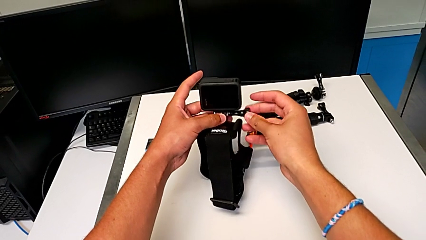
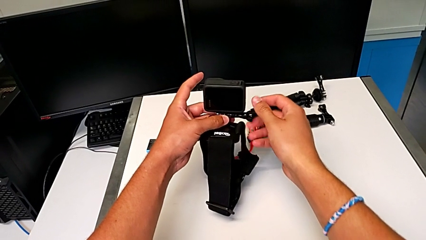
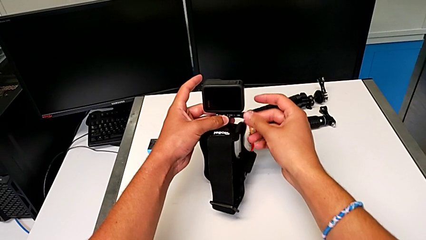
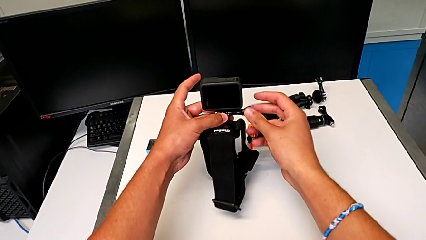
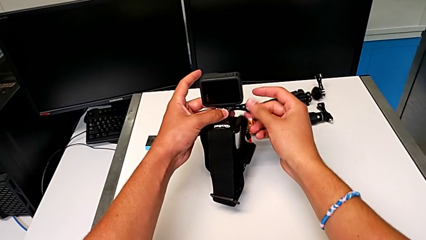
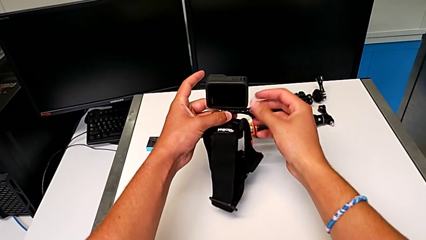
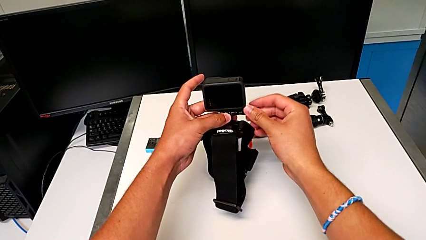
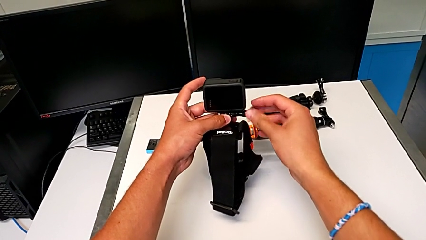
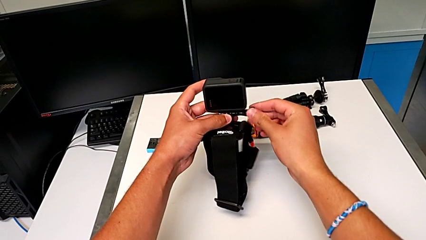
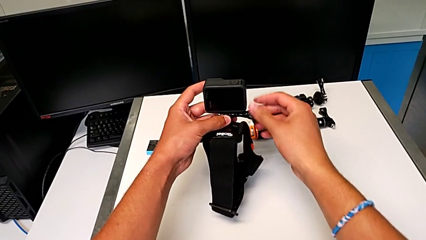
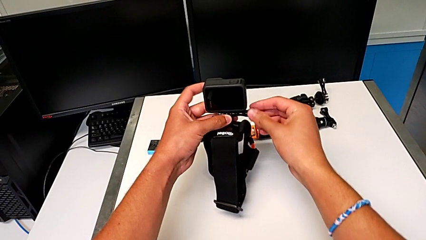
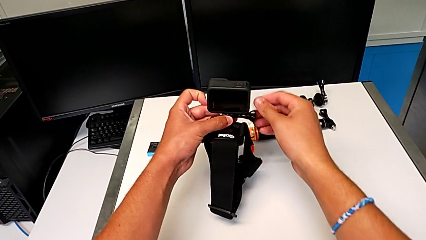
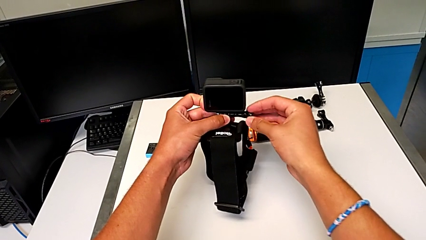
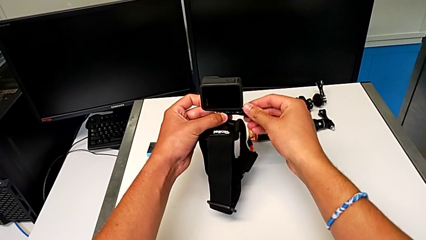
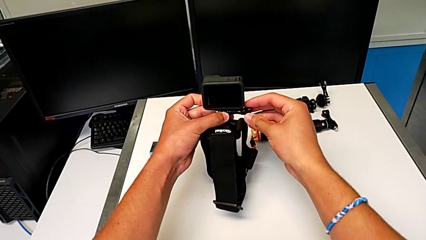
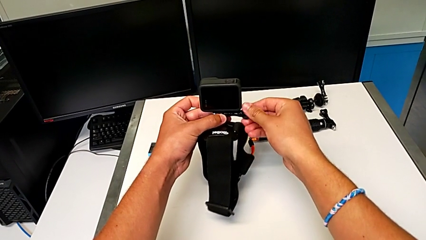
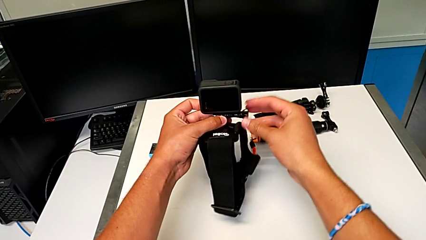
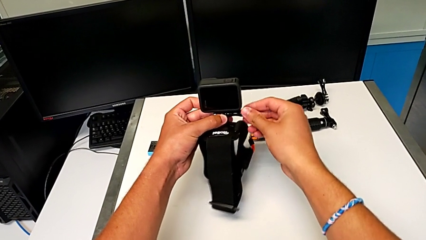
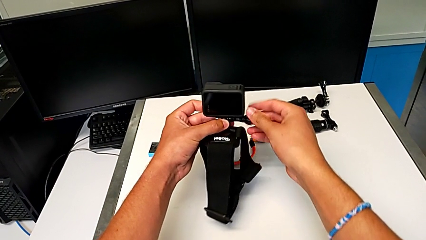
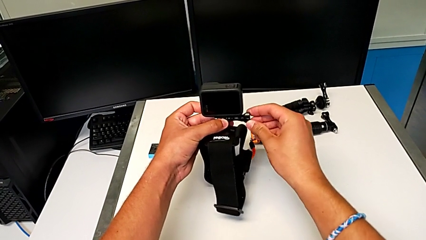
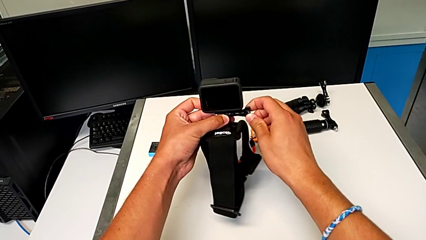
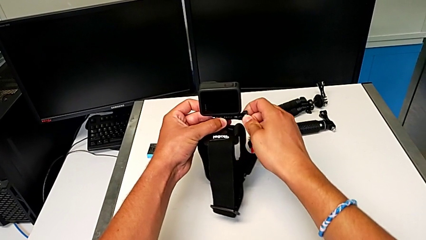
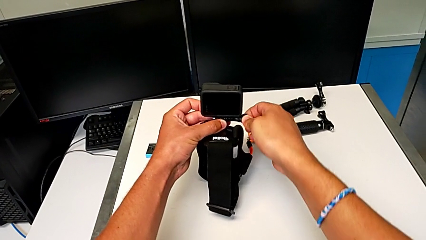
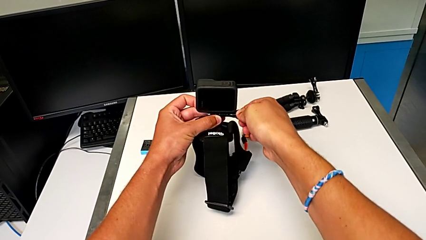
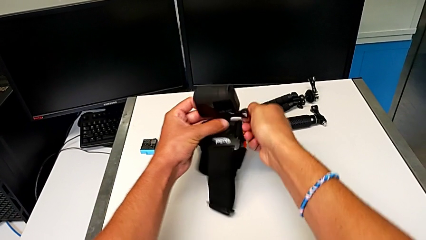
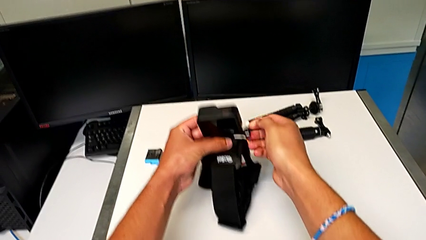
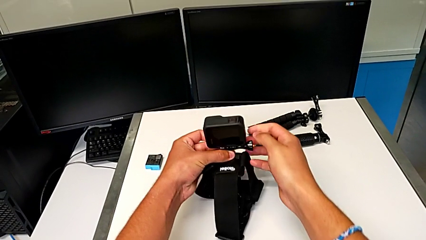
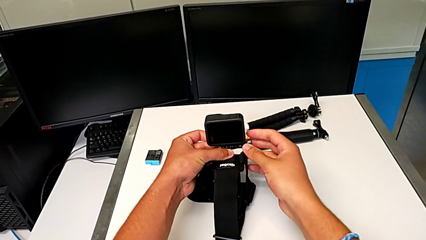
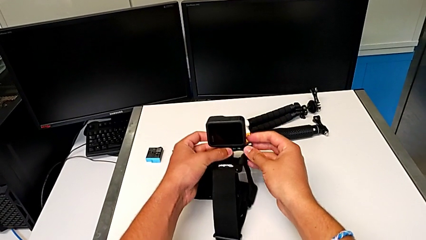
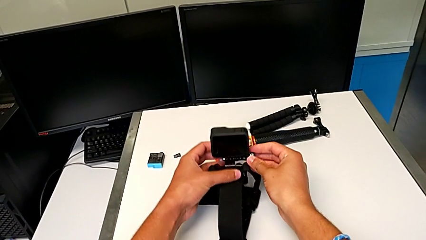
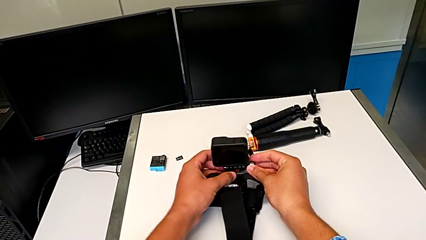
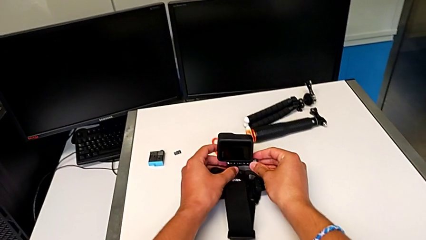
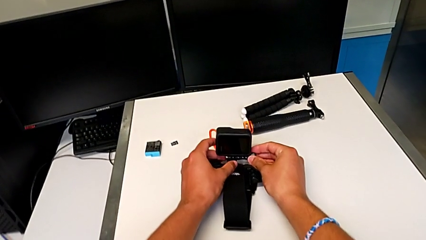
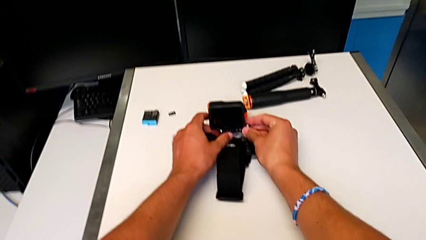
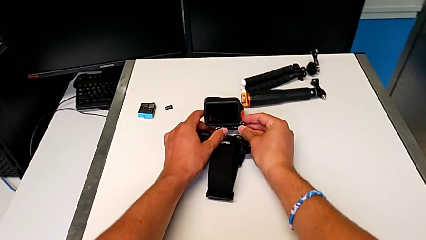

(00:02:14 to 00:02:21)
The camera wearer is attaching the GoPro to the strap. They keep screwing the screw.

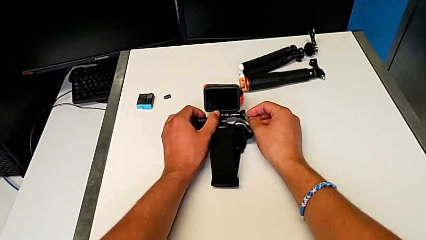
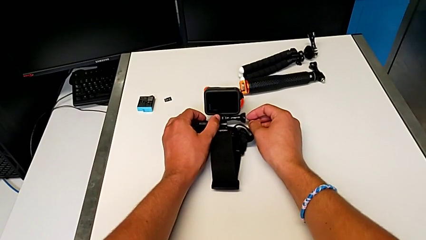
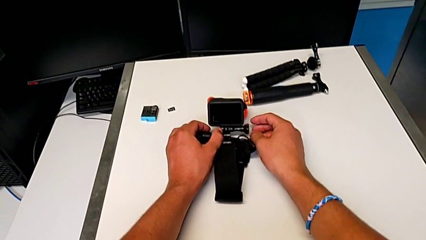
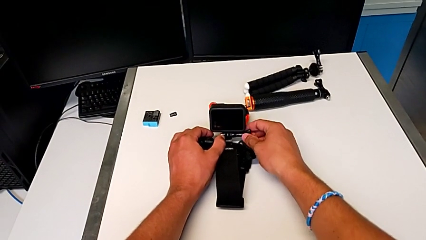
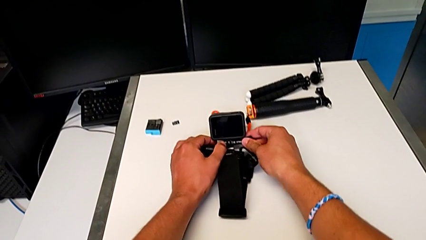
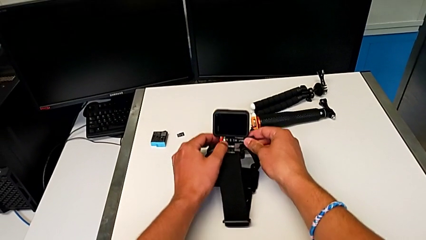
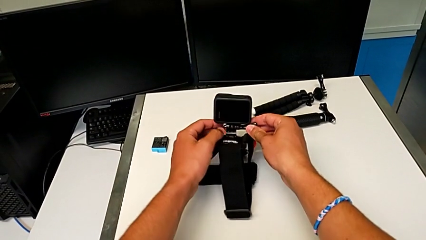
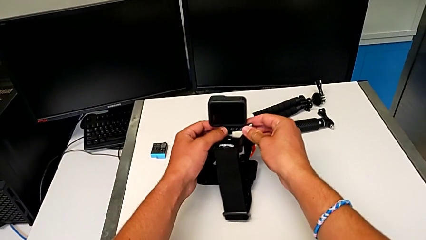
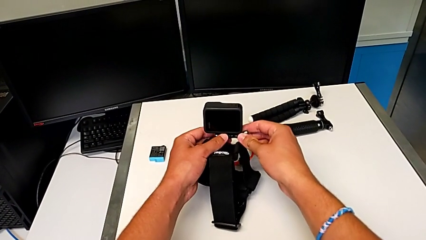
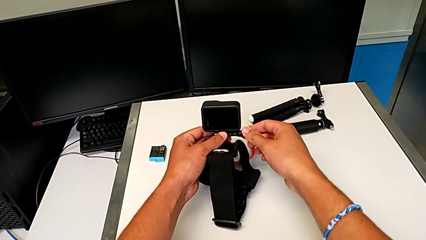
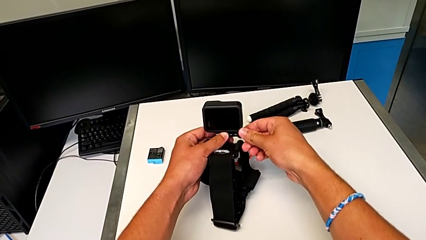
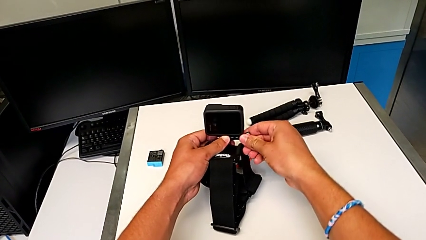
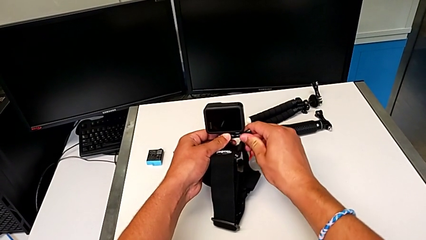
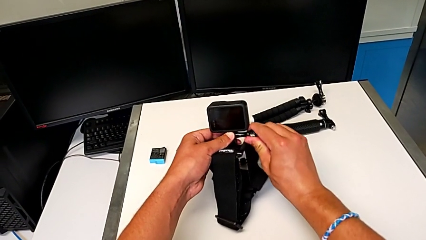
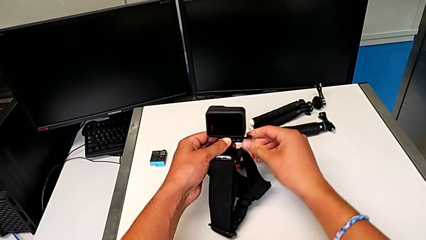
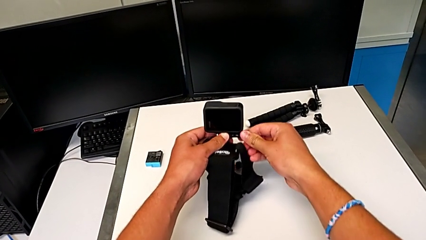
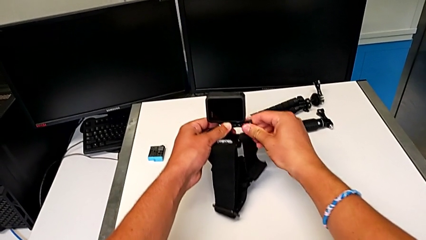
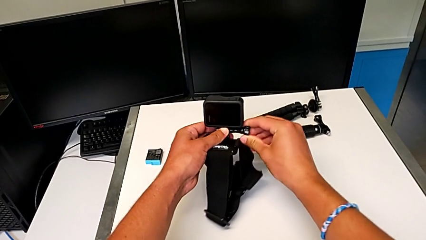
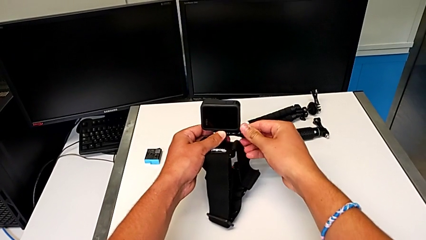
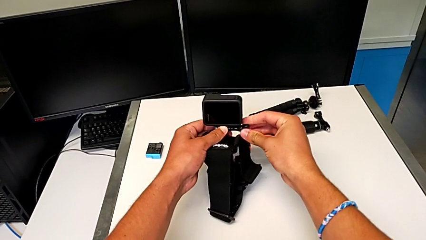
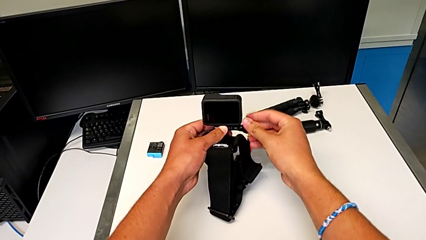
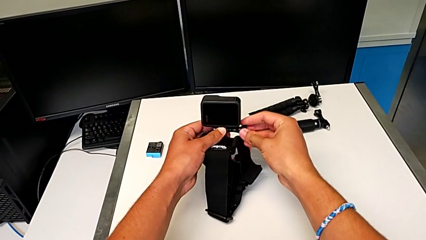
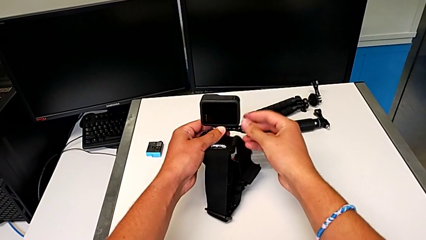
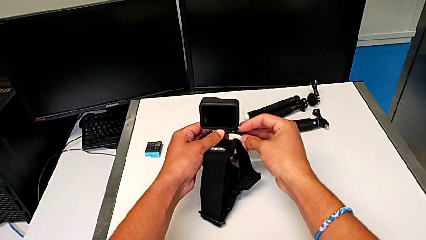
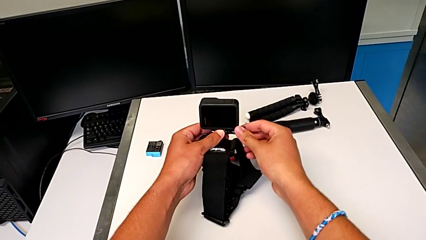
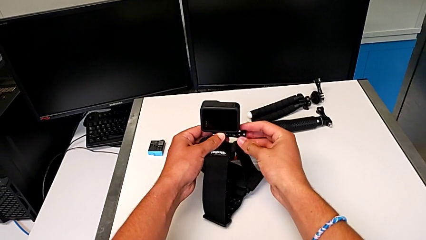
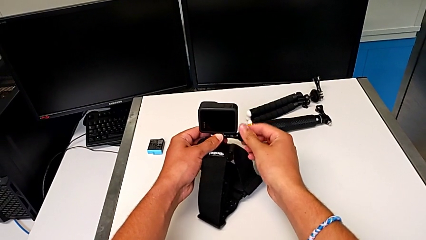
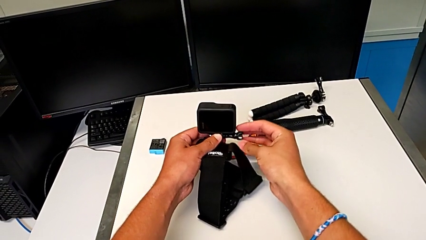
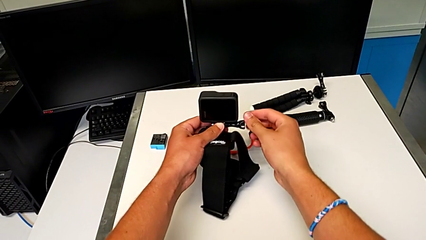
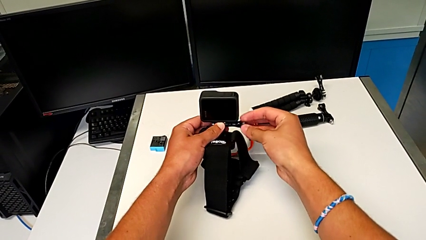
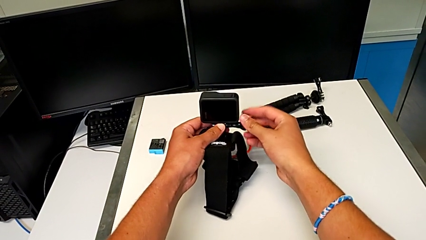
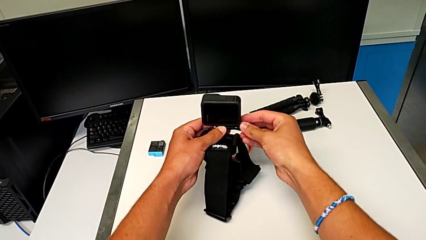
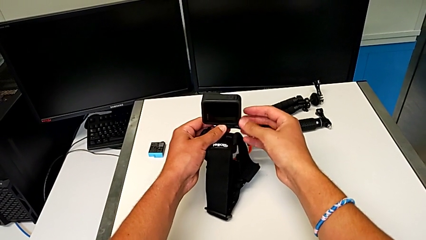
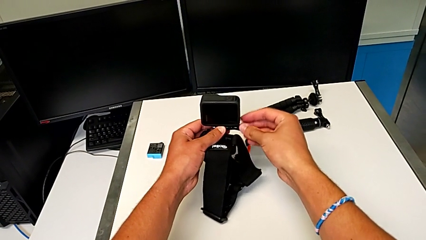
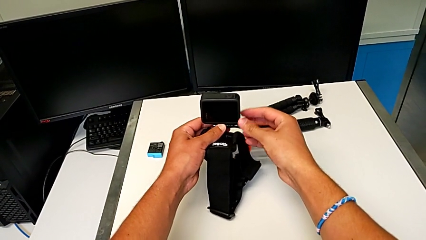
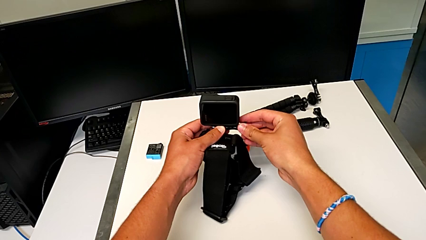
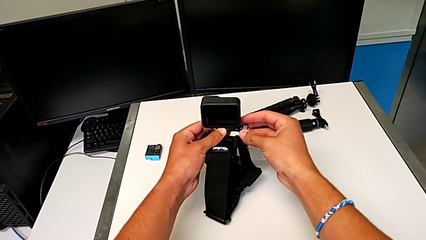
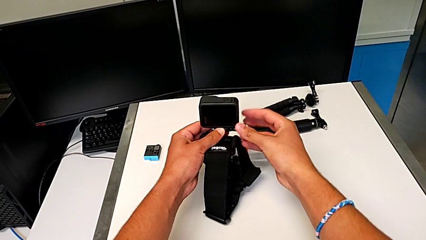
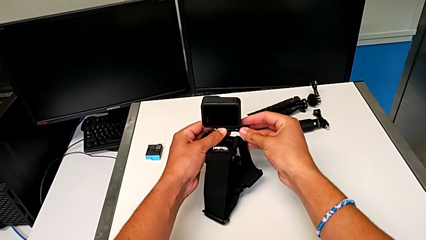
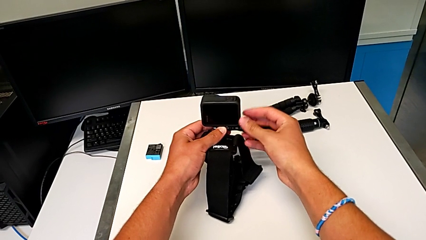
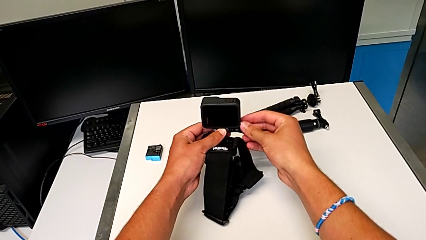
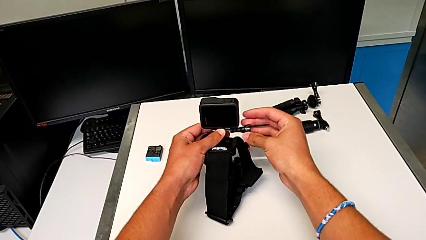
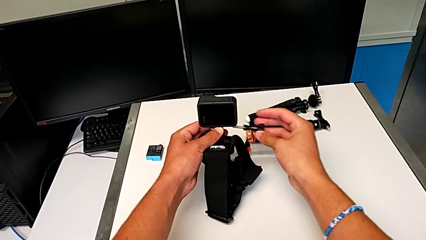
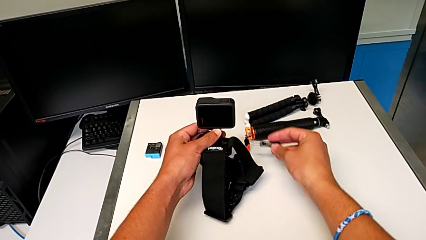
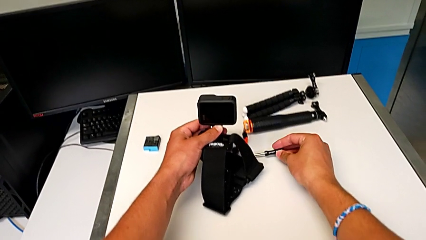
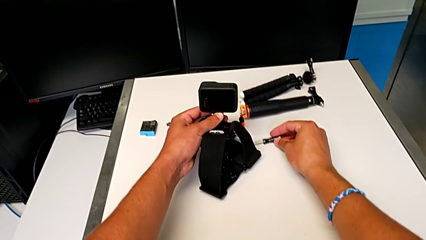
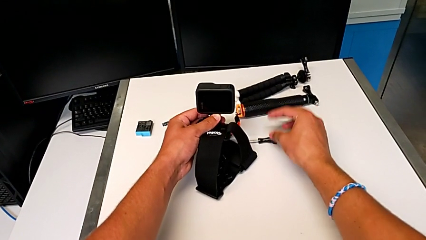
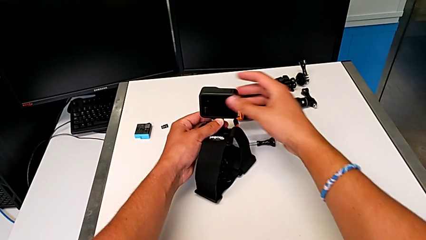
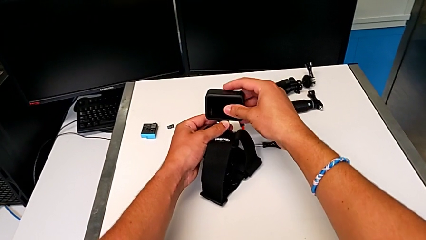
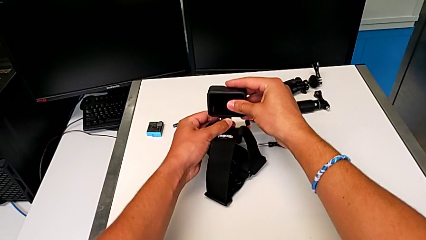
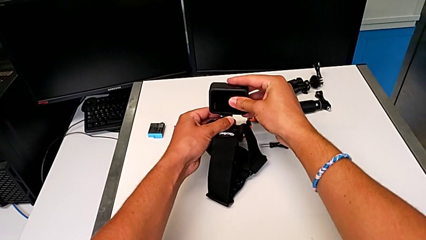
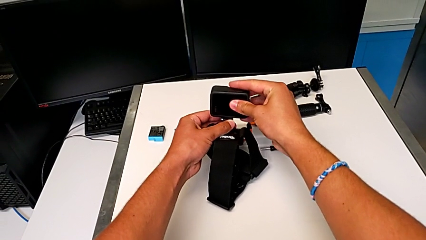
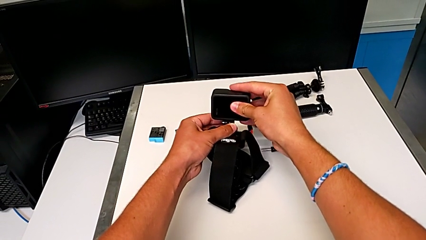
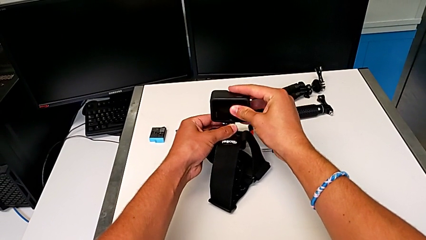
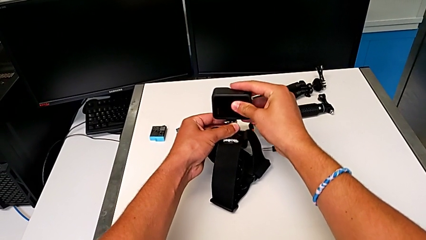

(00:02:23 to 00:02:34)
The camera wearer is removing the GoPro from the strap. They grab the GoPro, unscrew the screw, withdraw it and grab the GoPro.
